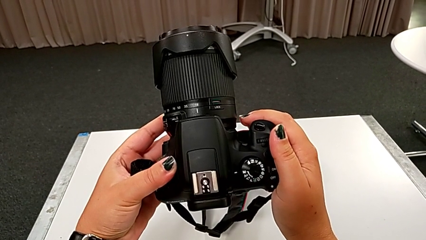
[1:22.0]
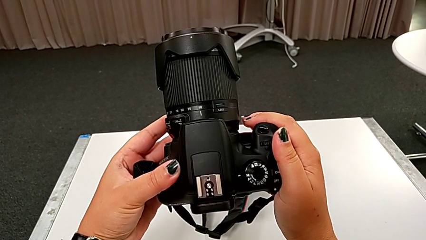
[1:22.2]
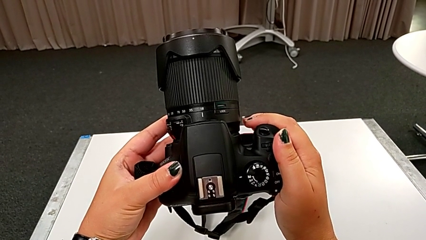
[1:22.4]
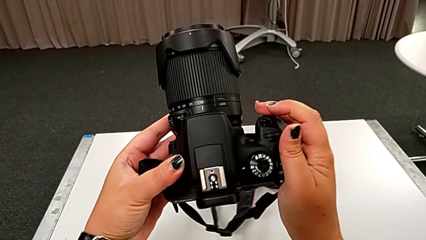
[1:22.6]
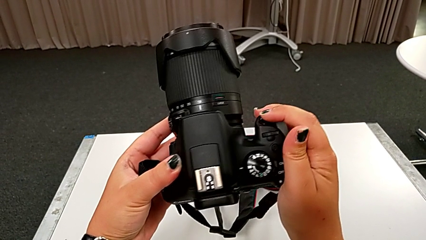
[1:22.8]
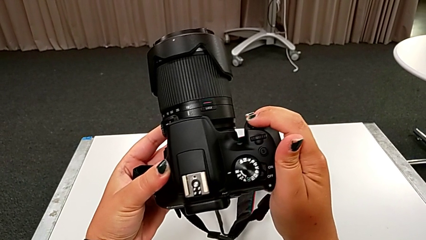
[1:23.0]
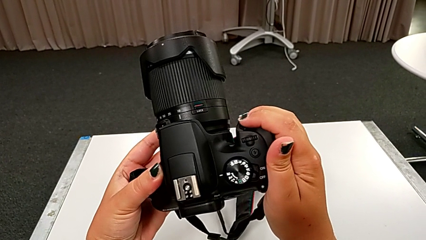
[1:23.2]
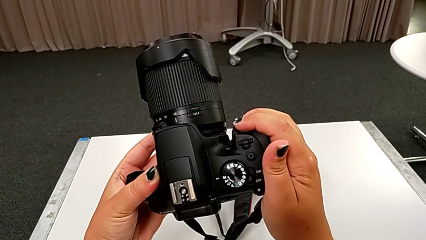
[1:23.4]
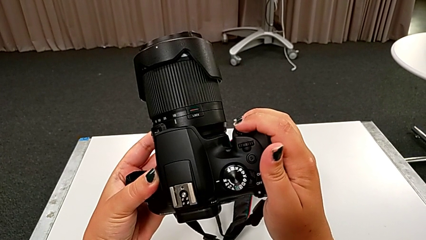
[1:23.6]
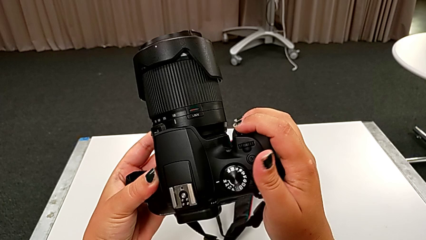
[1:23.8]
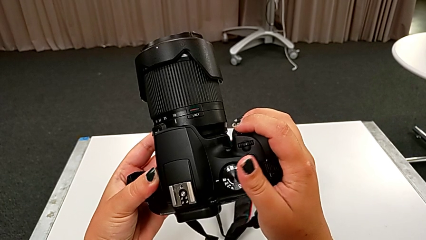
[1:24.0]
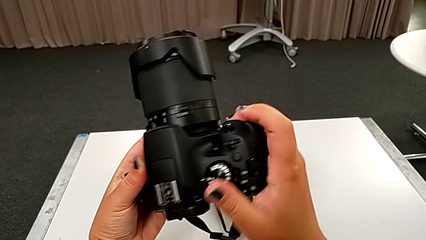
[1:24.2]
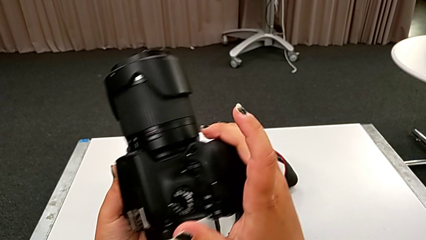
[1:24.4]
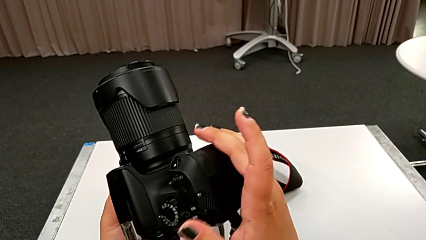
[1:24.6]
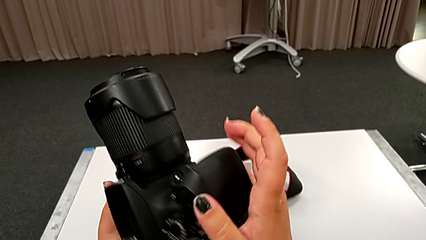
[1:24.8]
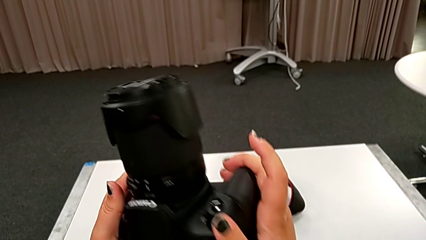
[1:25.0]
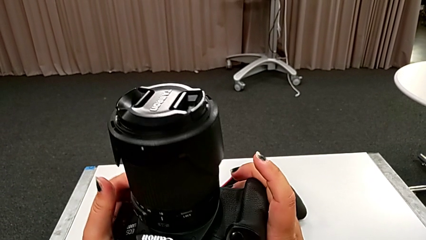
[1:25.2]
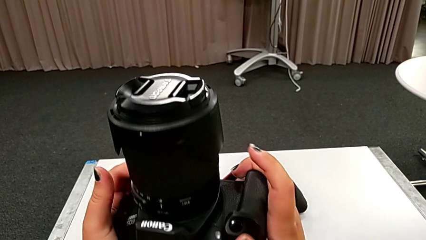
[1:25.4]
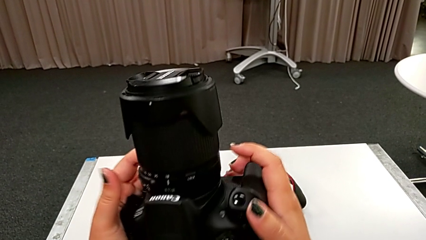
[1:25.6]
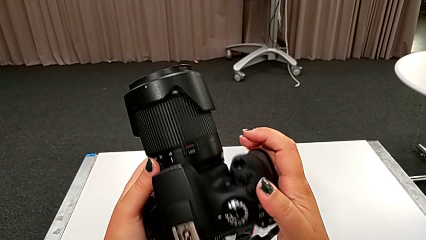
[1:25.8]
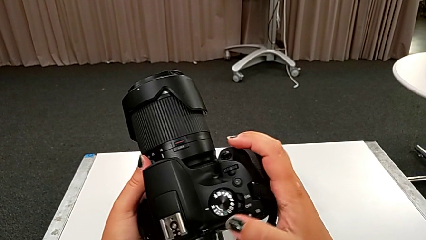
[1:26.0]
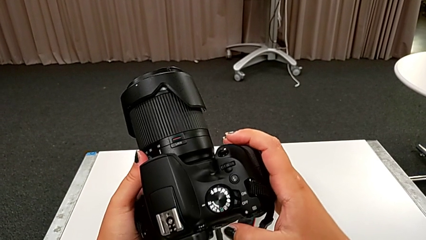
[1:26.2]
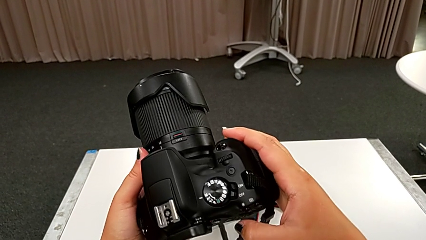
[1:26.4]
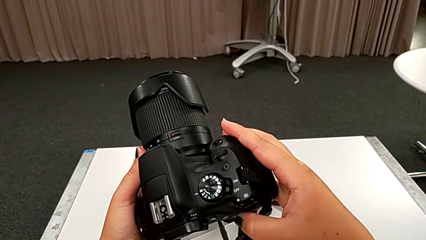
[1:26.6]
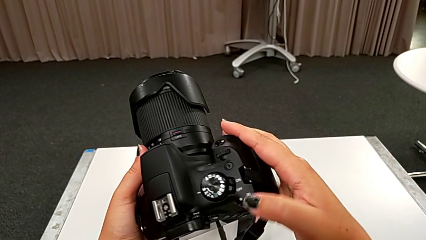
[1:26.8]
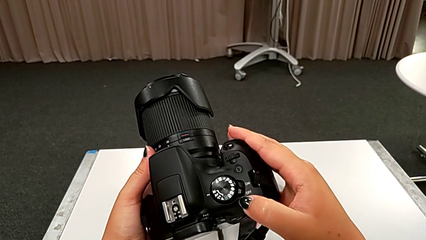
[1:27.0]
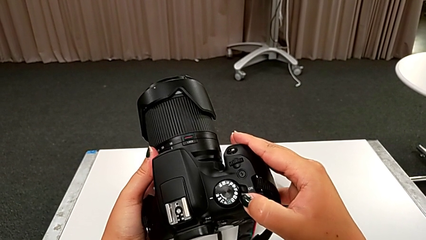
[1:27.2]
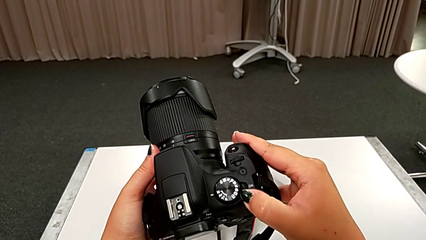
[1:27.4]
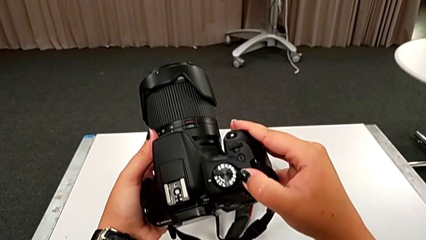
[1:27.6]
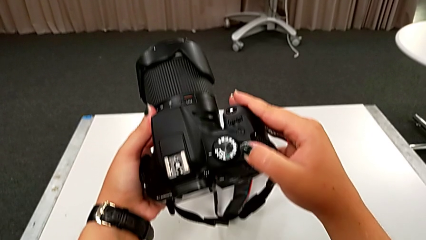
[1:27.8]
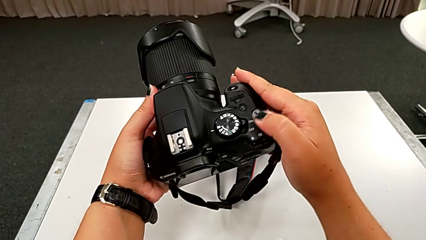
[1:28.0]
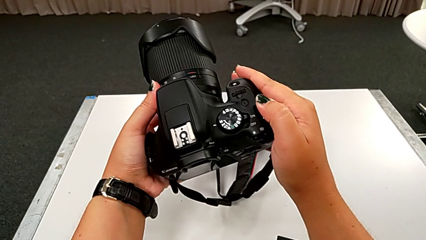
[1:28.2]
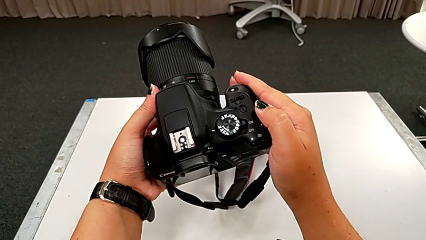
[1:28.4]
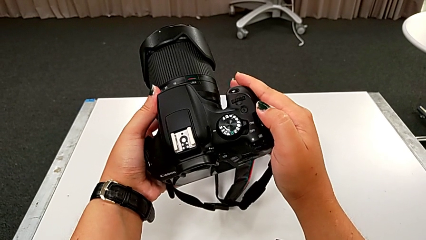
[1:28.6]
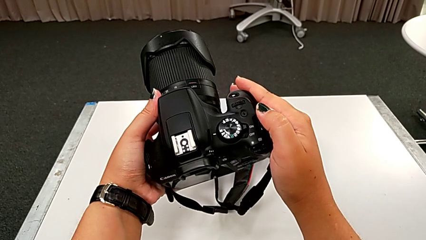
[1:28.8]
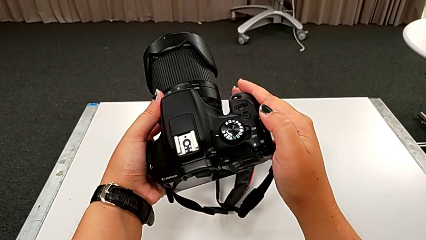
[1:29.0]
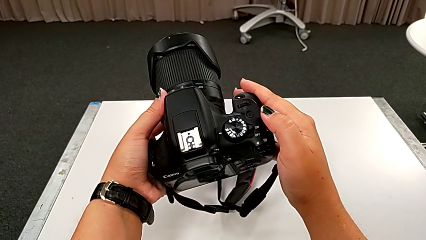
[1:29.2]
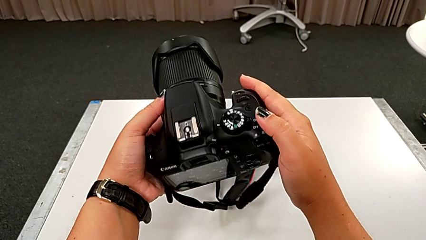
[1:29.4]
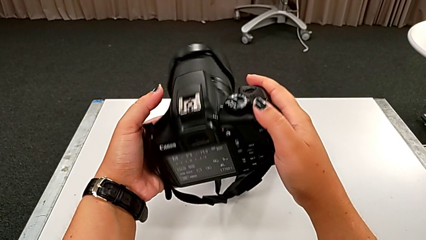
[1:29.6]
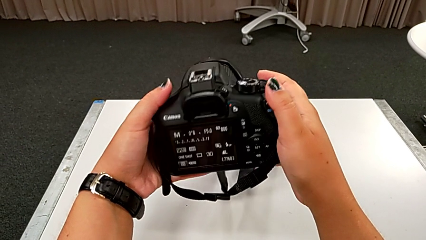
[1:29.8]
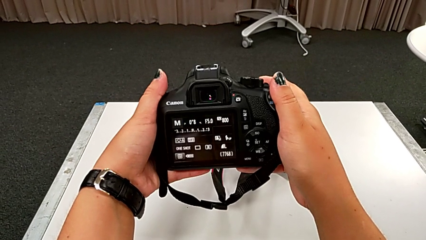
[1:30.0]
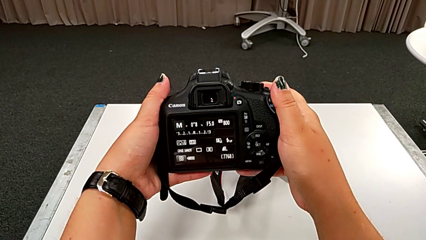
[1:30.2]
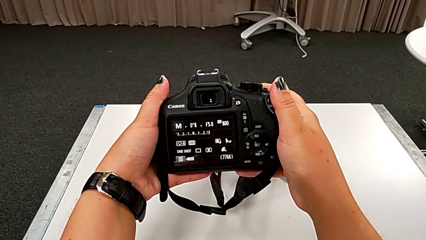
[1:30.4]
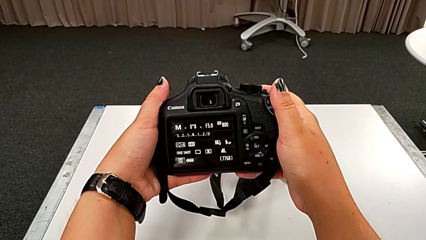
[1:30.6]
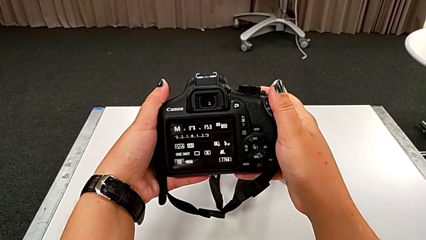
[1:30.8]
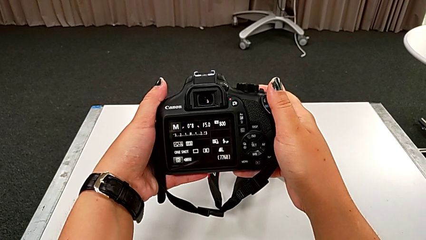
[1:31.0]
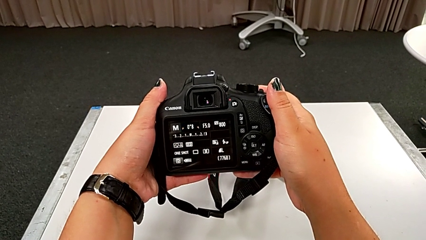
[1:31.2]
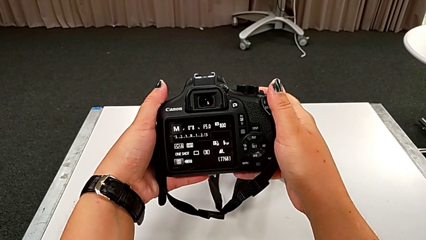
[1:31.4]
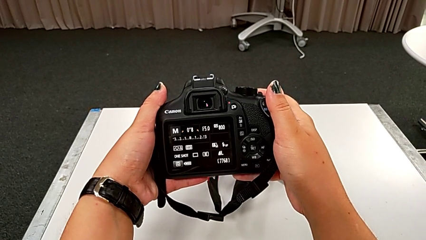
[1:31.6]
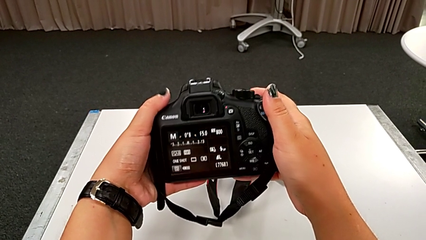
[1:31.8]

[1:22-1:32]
The camera wearer is turning on their DSLR. They keep inspecting the DSLR, slide the power button and inspect the DSLR.

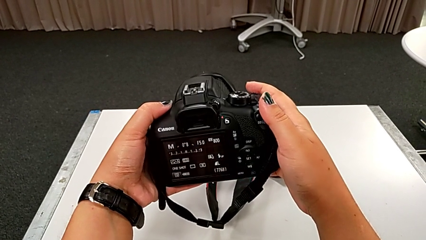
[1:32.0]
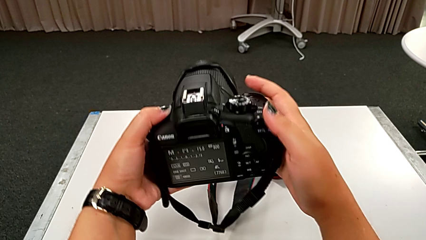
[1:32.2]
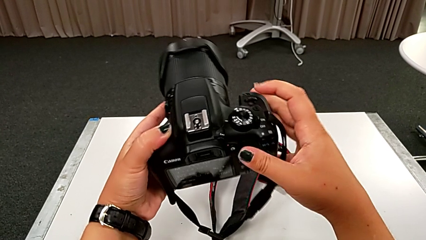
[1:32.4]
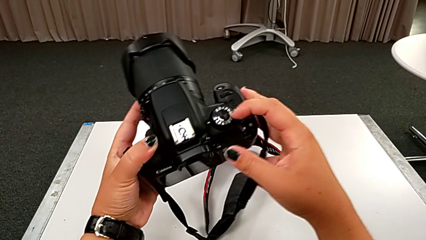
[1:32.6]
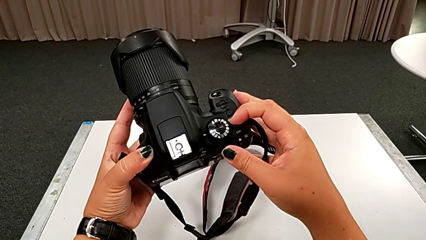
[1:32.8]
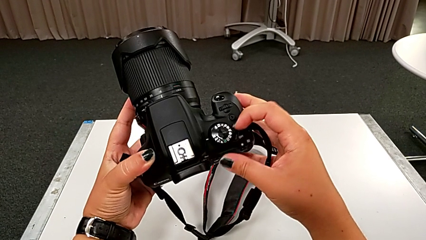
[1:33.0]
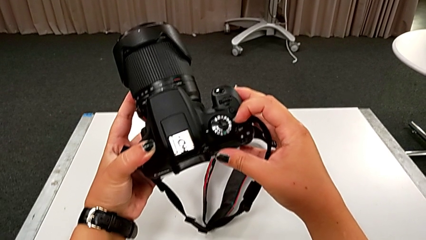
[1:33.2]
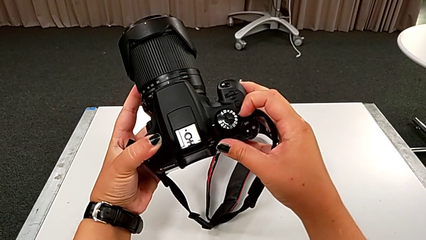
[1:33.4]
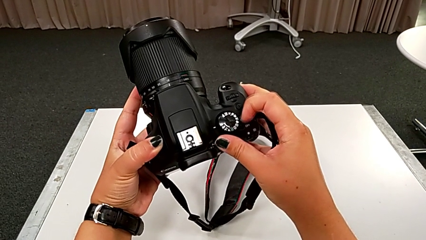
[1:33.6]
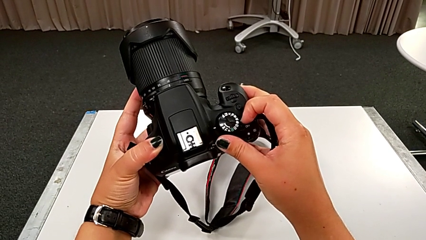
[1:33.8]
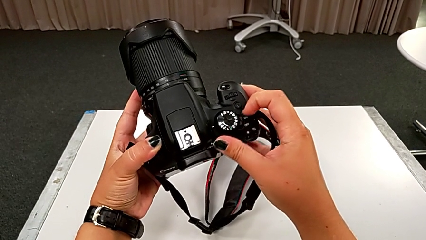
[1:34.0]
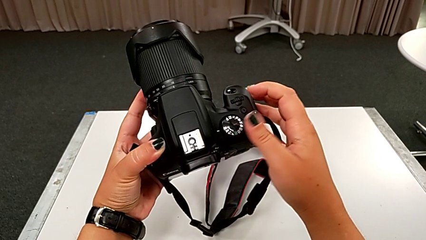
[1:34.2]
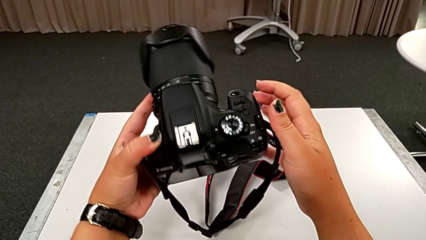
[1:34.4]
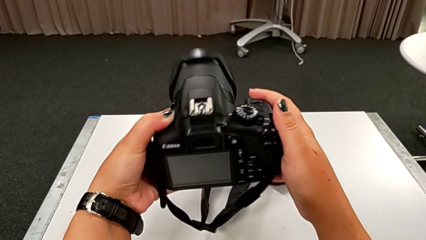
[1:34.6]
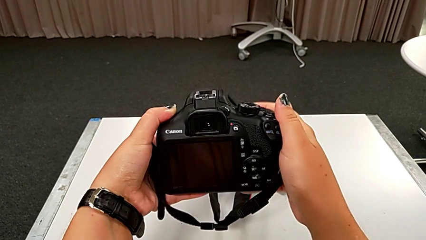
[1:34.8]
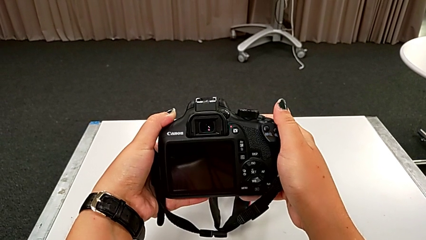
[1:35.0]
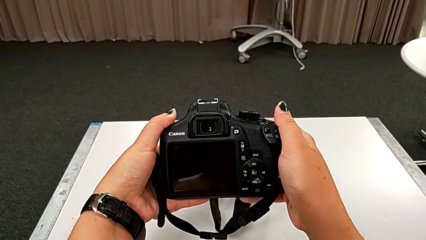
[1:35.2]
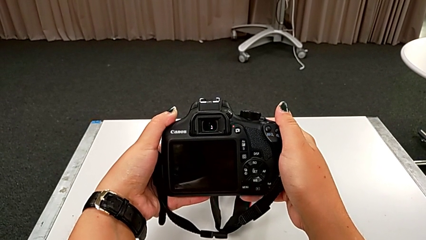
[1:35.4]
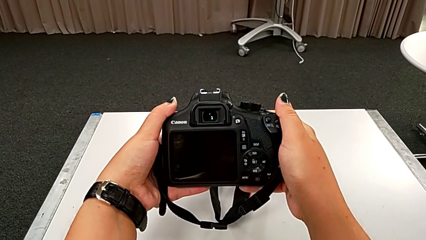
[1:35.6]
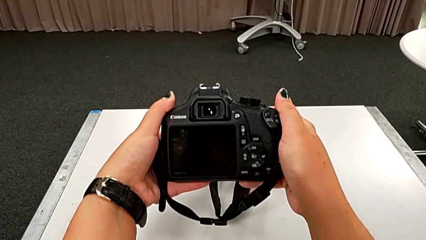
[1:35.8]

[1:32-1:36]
The camera wearer turns off their DSLR. They rotate the DSLR and press the rotary switch.

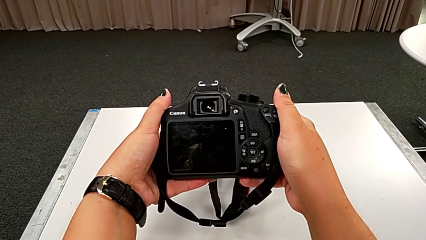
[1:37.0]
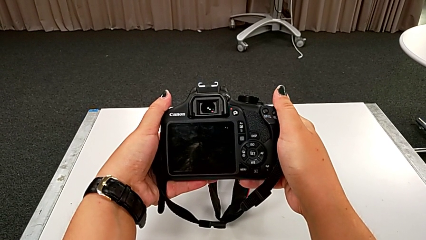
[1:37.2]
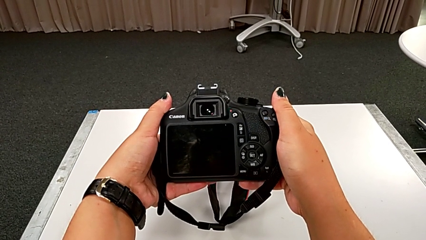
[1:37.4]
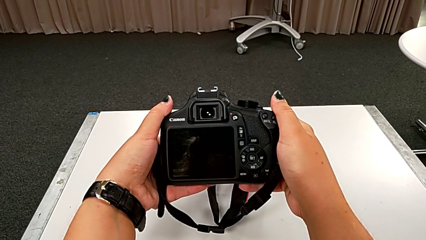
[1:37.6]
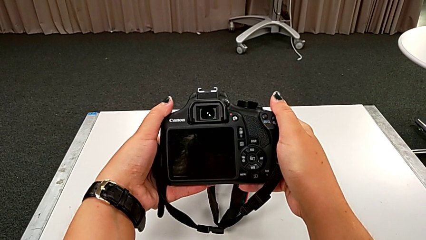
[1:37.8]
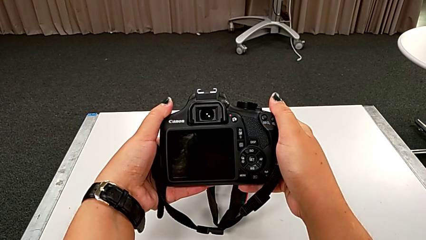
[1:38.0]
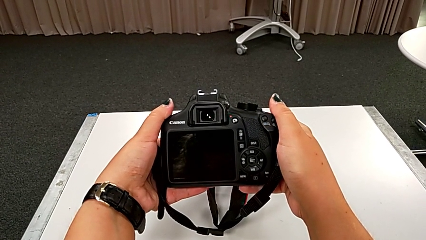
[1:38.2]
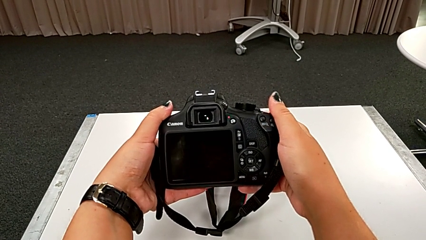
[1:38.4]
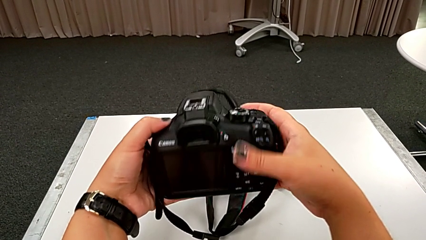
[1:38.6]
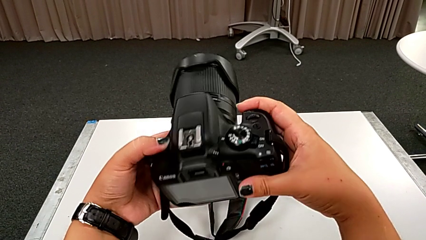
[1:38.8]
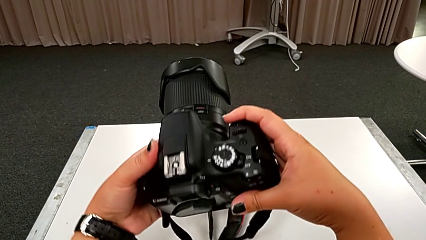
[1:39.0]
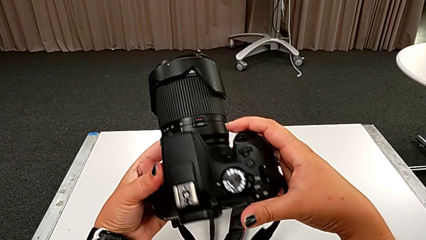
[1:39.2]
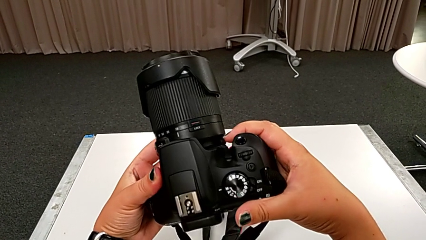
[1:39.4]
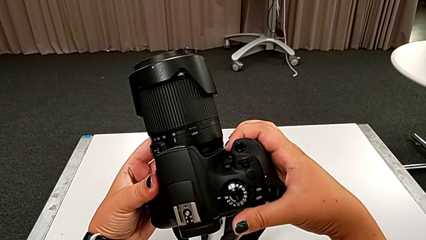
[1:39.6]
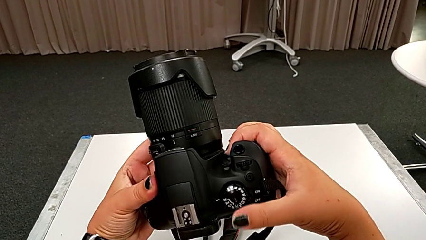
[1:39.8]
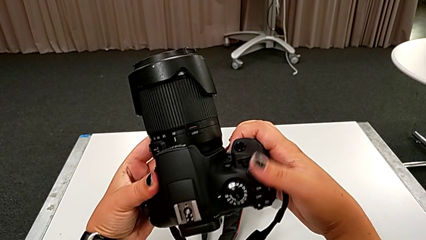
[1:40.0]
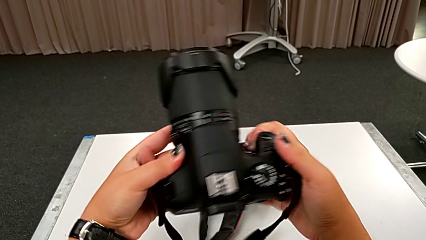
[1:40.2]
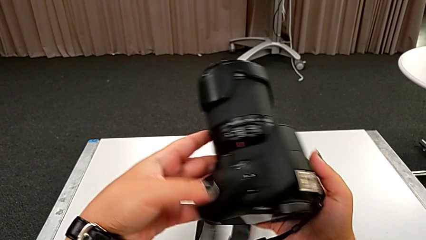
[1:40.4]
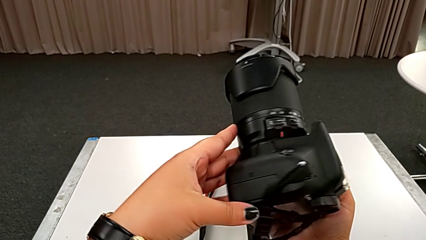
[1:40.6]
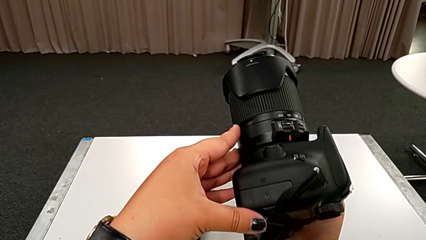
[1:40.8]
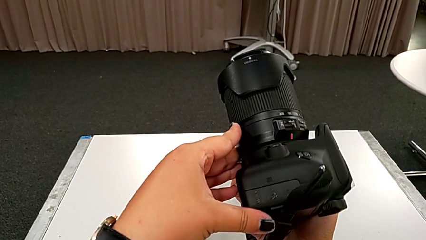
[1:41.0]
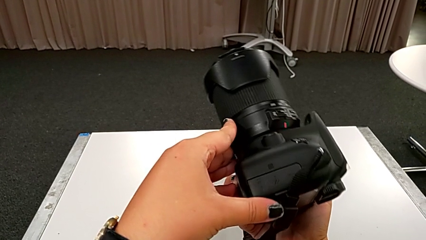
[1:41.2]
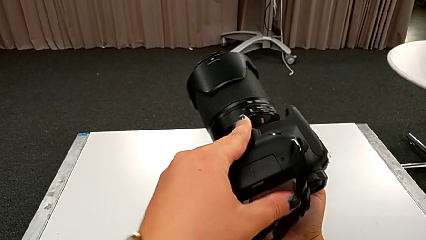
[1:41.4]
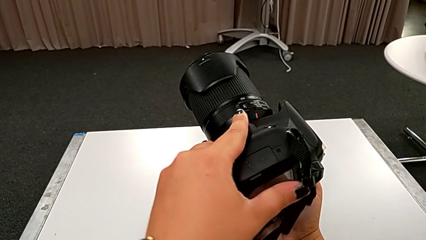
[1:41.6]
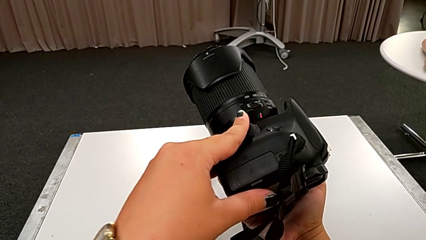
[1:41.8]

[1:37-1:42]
The camera wearer is changing the battery of their DSLR. They rotate the DSLR and begin to wrongly touch the wrong battery door.
